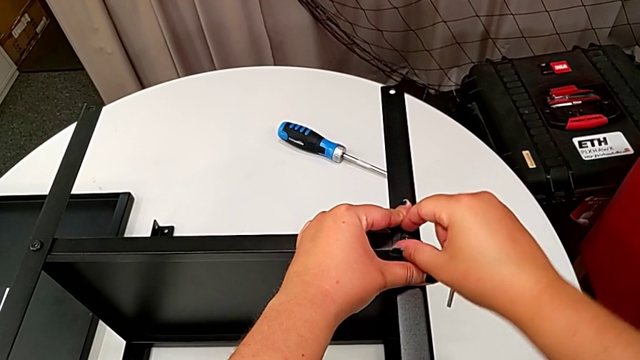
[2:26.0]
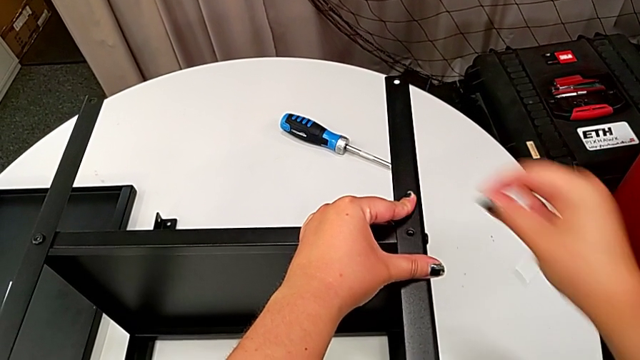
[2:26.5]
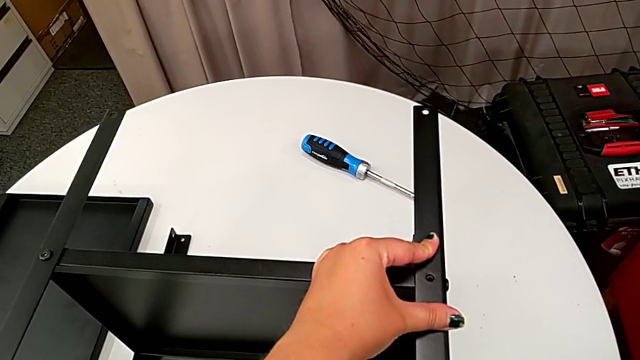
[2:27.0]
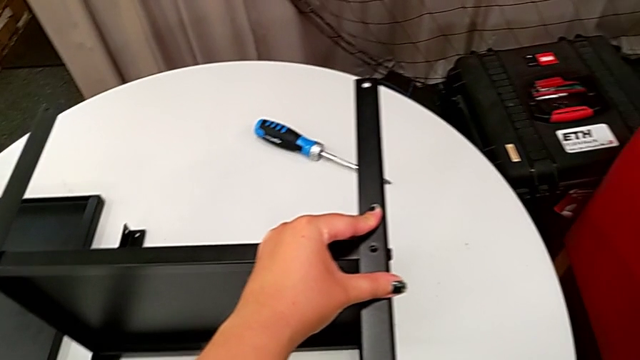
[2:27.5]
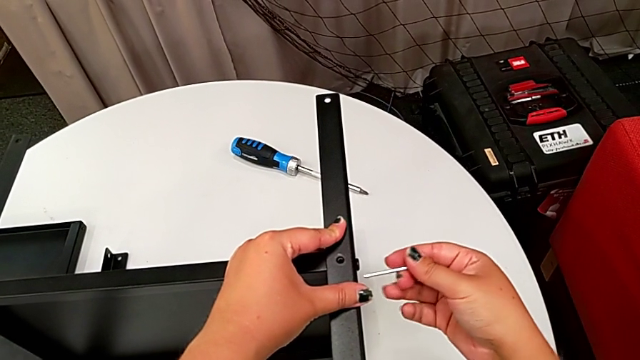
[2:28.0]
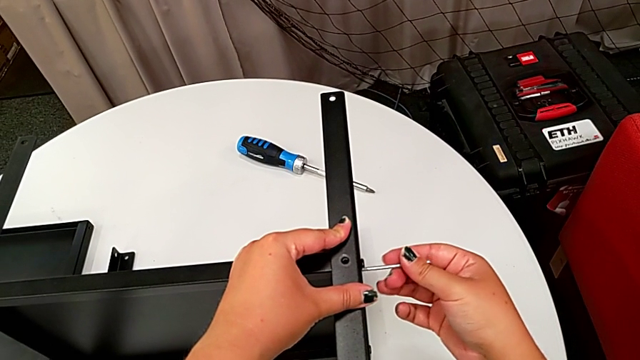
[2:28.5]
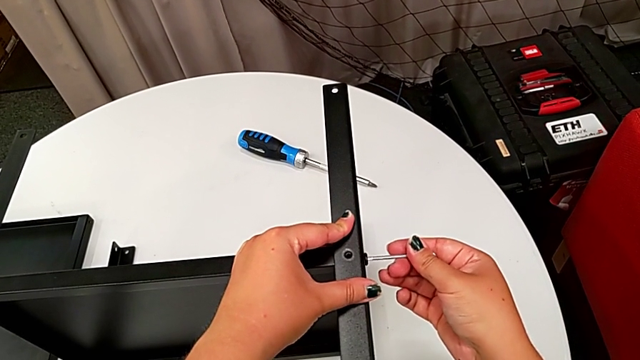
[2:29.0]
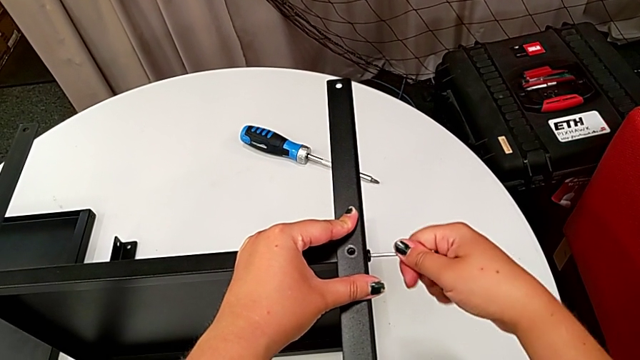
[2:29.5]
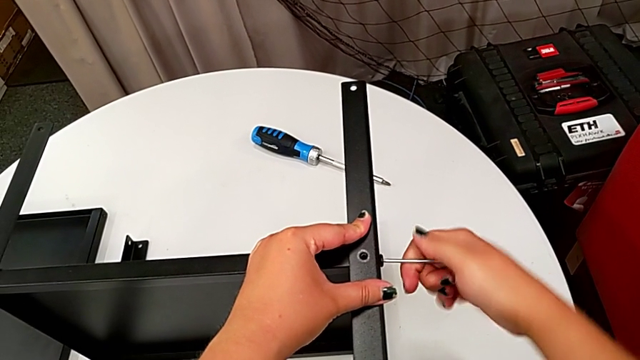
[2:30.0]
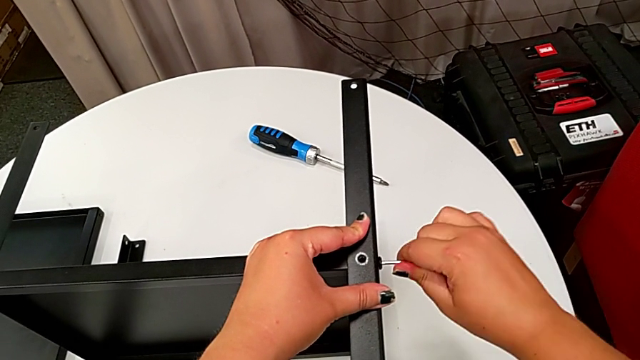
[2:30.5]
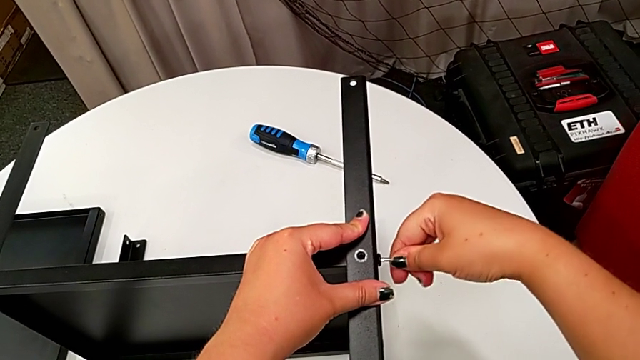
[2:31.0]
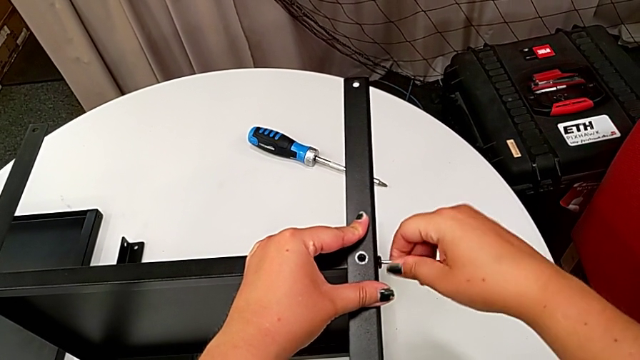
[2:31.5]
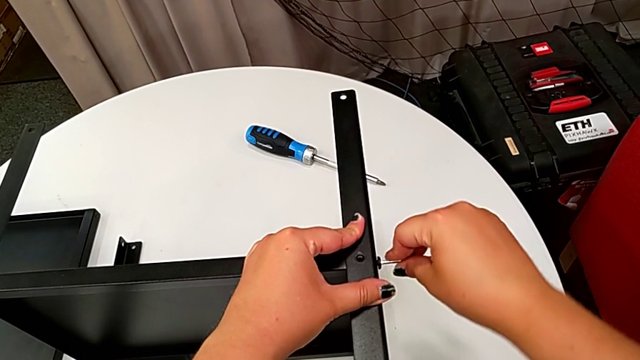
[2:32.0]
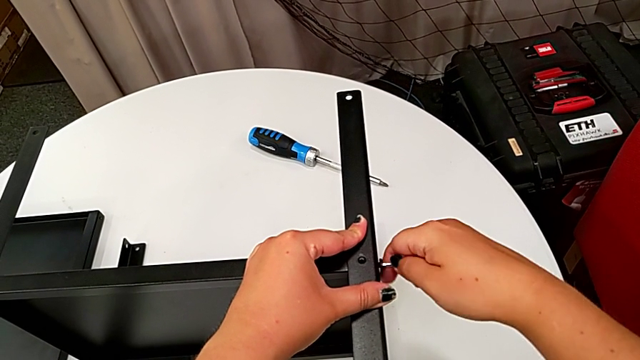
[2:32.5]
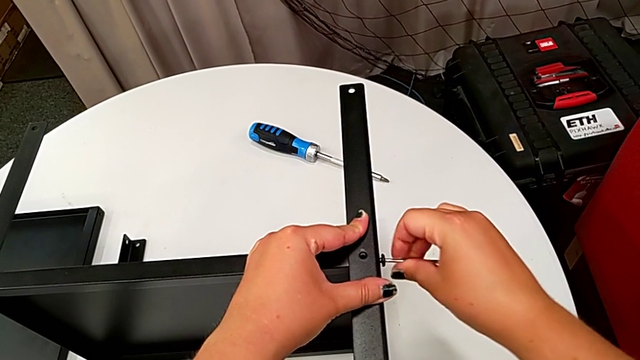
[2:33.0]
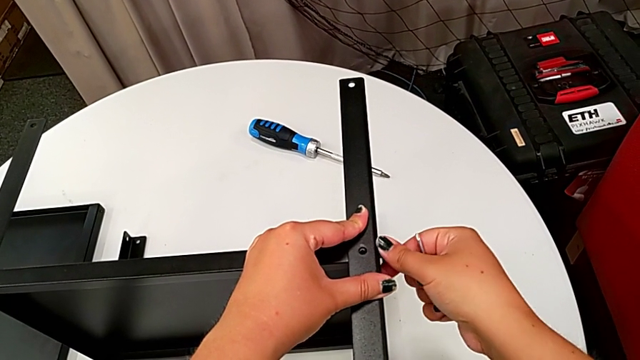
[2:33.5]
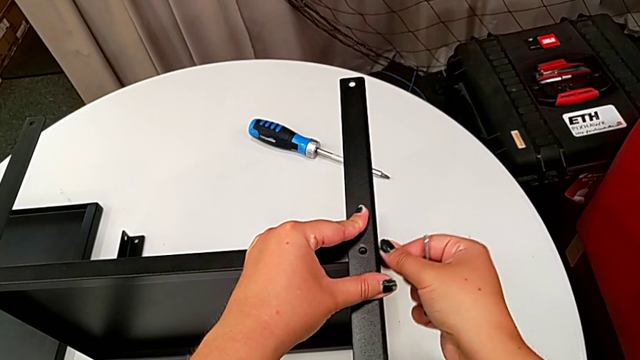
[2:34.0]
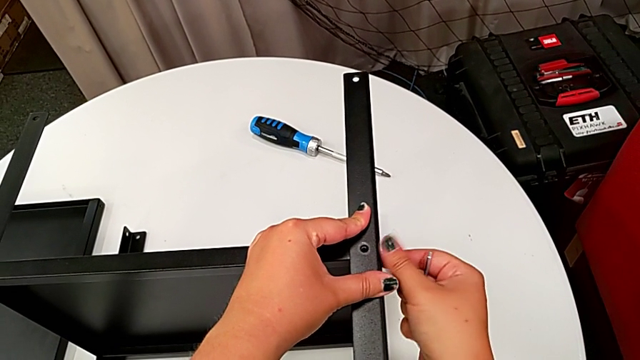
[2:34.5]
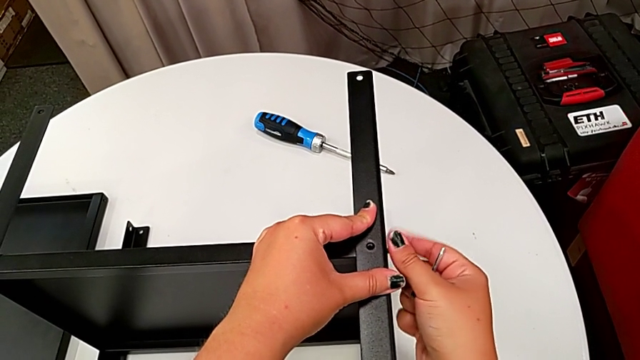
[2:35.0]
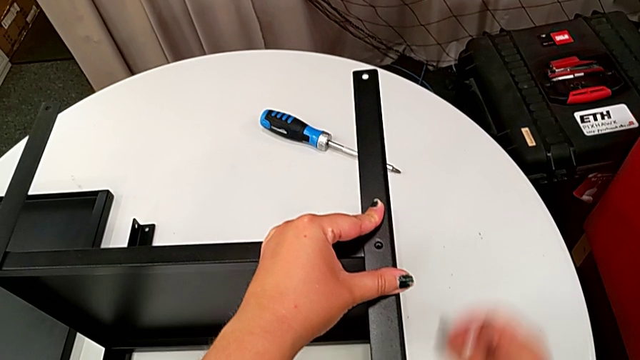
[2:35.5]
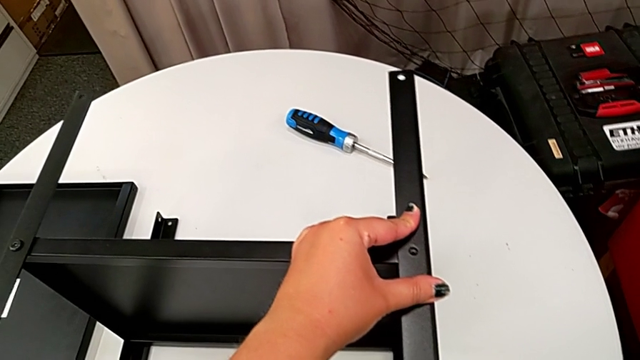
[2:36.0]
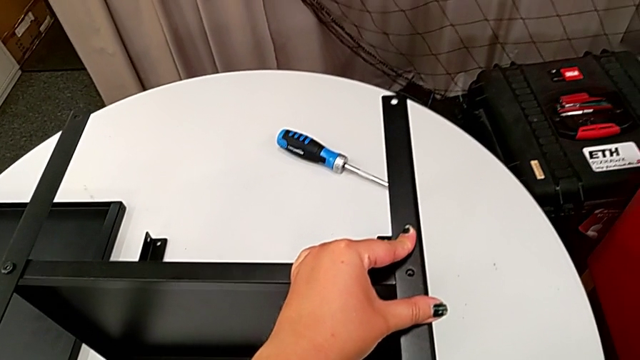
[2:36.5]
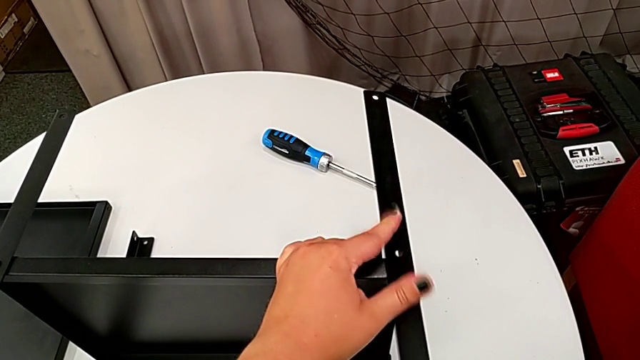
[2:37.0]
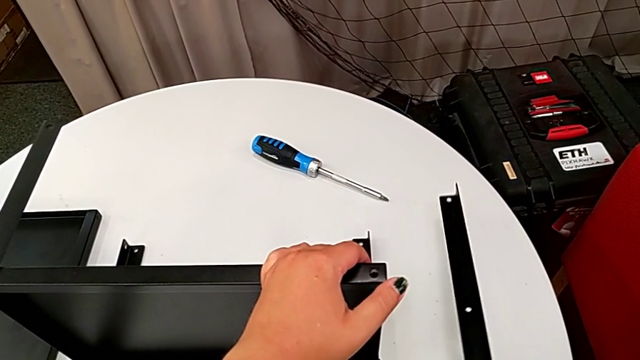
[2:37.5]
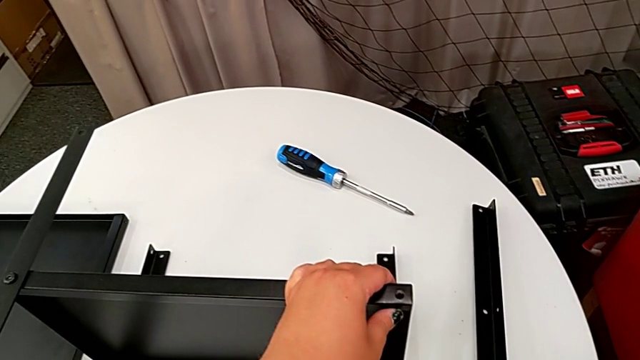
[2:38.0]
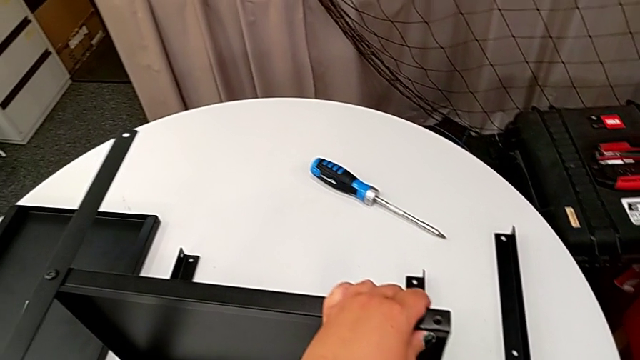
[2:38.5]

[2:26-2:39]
The camera wearer is disassembling the first leg. They disassemble the hex socket head, place it, insert the Allen wrench, unscrew the hex socket head, withdraw the Allen wrench, unscrew the hex socket head, disassemble it, place it, disassemble the leg and place it.

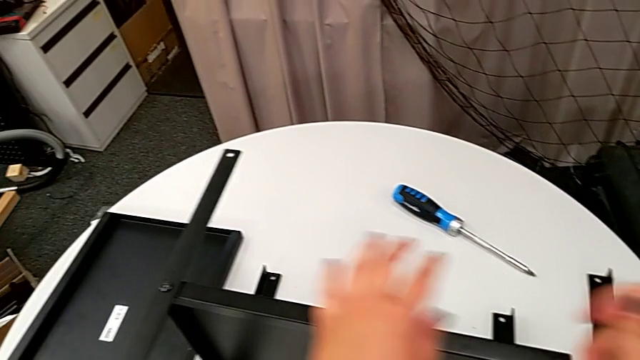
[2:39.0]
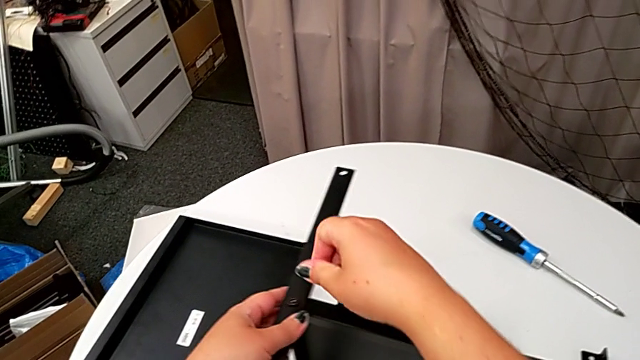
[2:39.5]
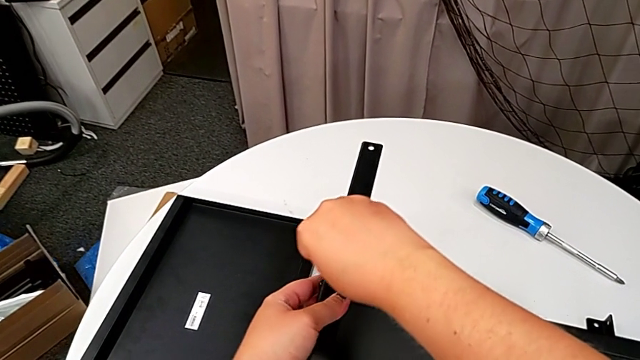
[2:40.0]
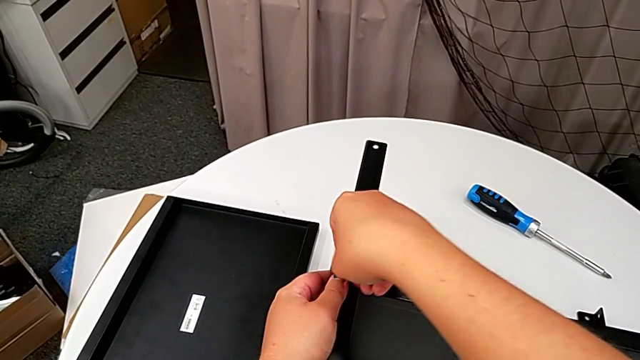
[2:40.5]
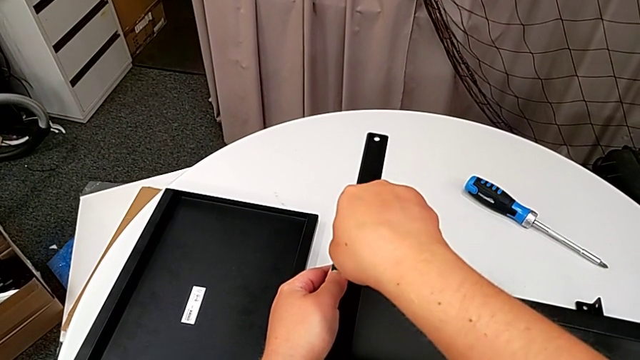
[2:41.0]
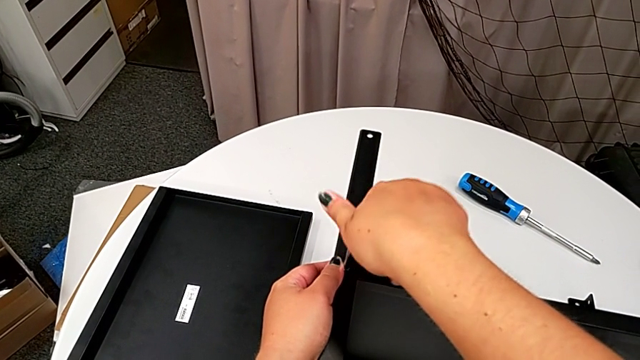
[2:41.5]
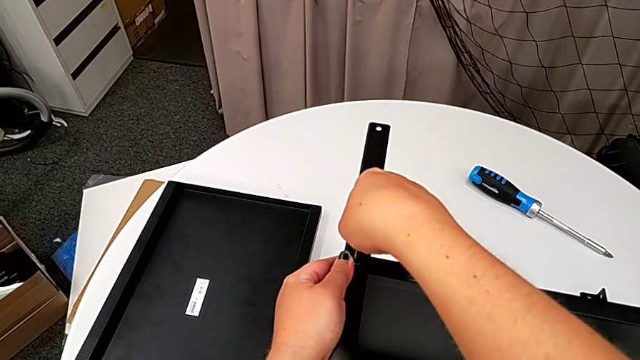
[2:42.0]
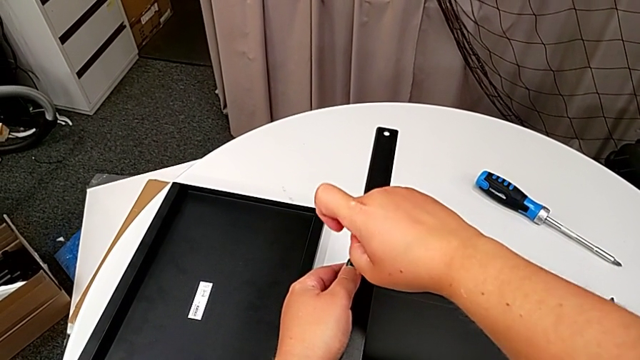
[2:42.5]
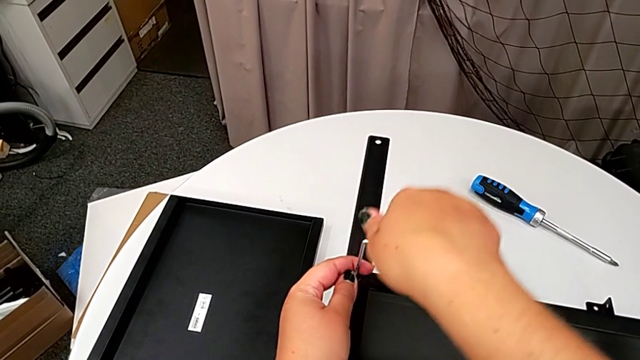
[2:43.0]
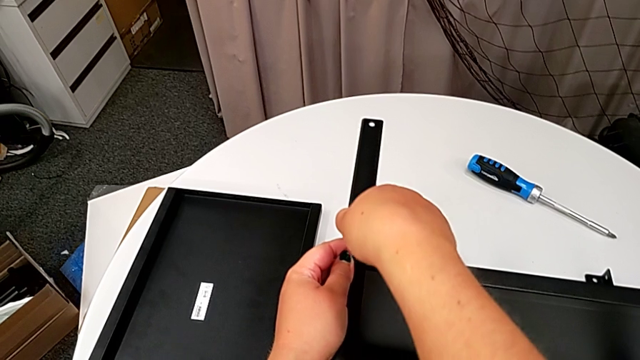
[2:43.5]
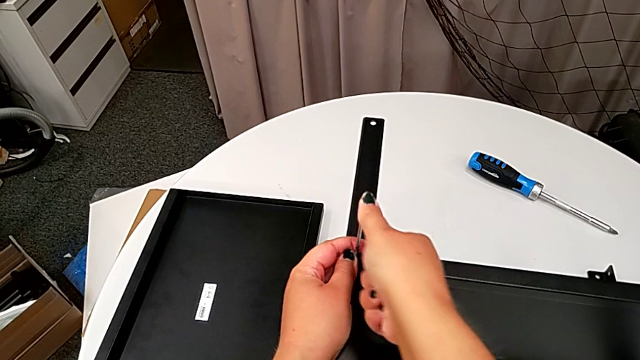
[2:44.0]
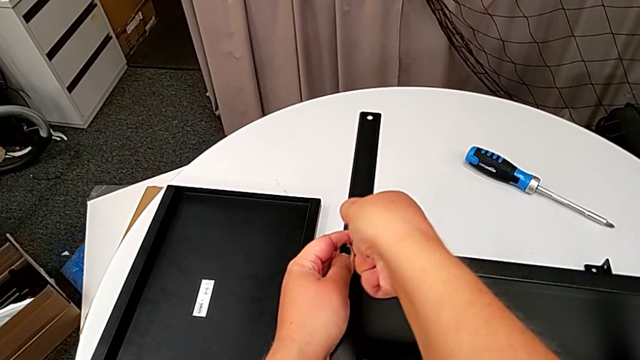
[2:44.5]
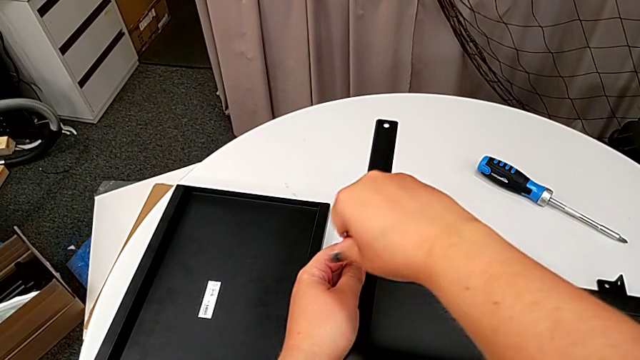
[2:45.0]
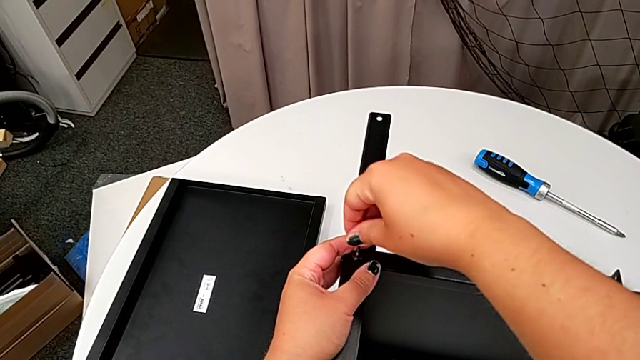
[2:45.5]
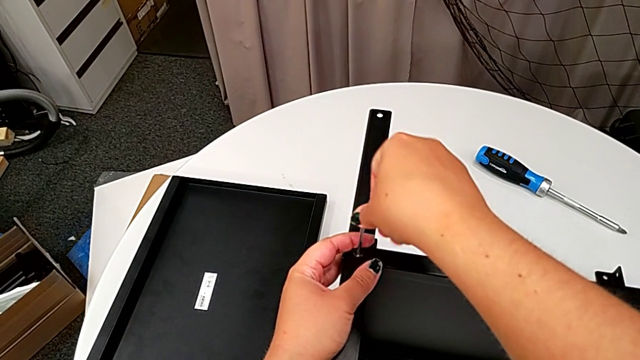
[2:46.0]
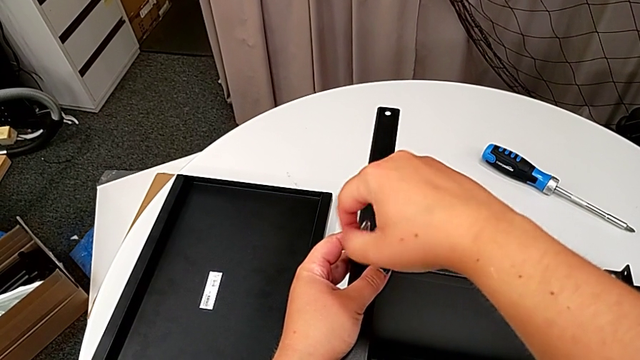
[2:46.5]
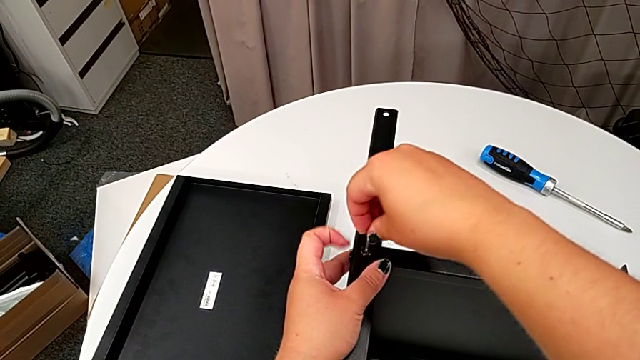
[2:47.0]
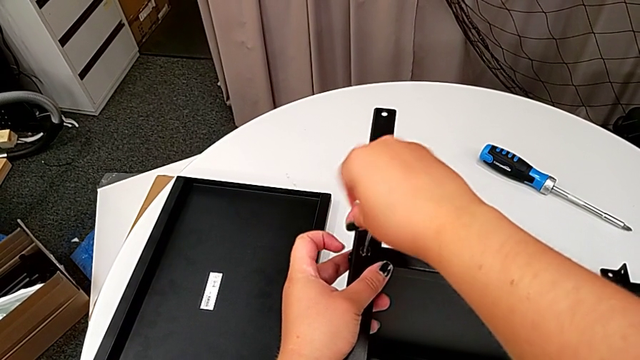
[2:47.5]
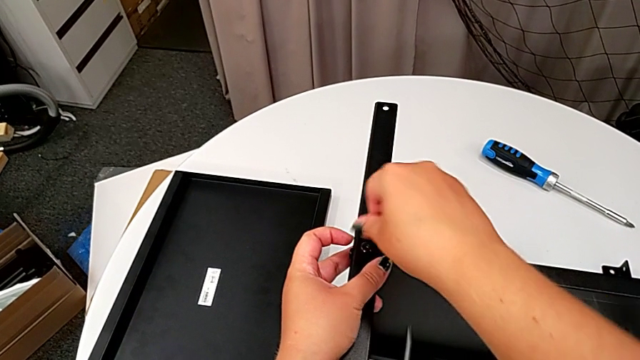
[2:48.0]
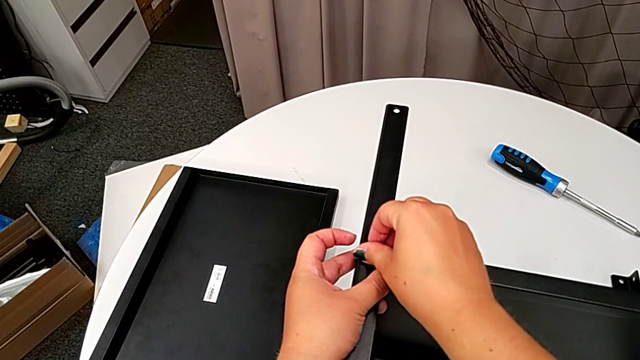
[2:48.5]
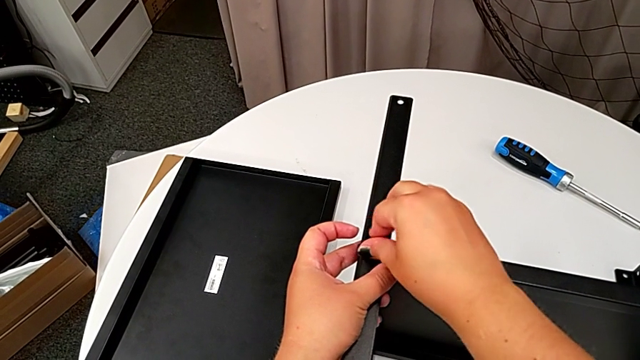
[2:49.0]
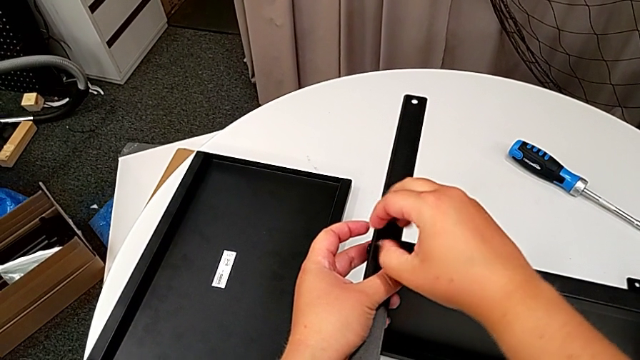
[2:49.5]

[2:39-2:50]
The camera wearer is disassembling the second leg. They approach the hex socket head, insert the Allen wrench, unscrew the hex socket head, wrongly drop the Allen wrench, unscrew the hex socket head and disassemble it.
